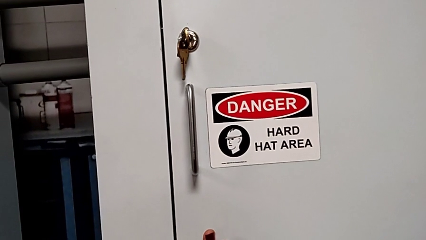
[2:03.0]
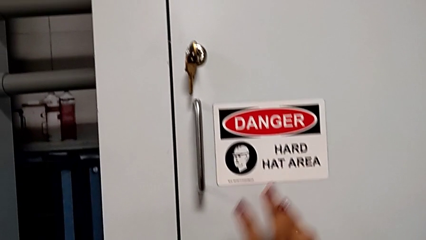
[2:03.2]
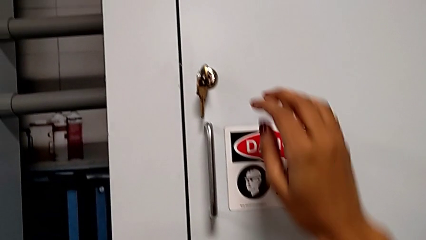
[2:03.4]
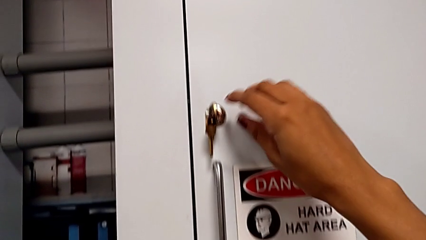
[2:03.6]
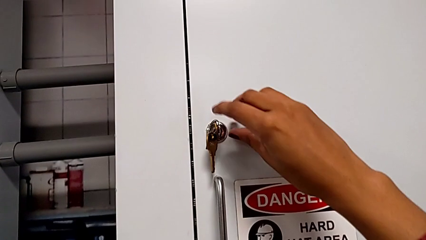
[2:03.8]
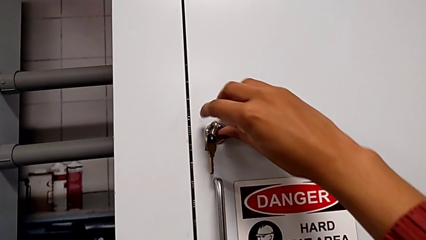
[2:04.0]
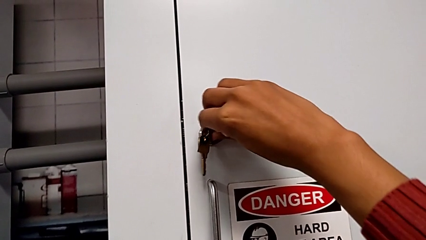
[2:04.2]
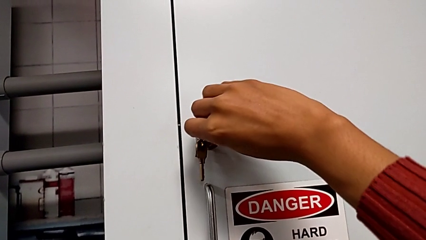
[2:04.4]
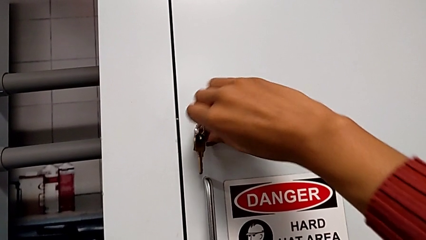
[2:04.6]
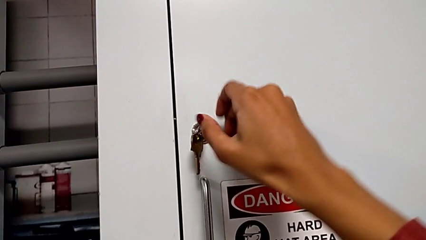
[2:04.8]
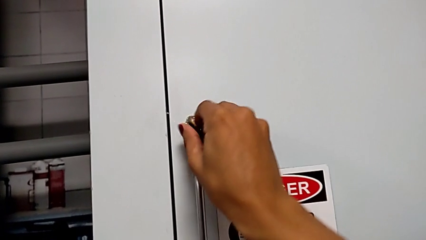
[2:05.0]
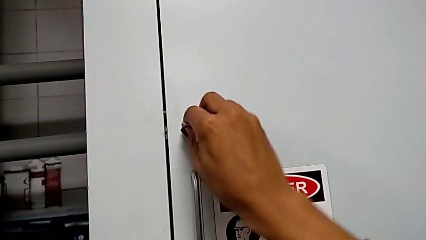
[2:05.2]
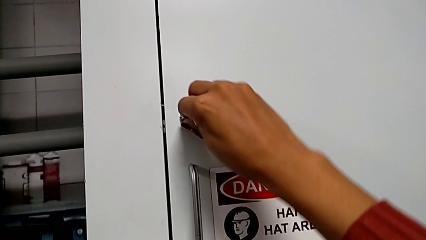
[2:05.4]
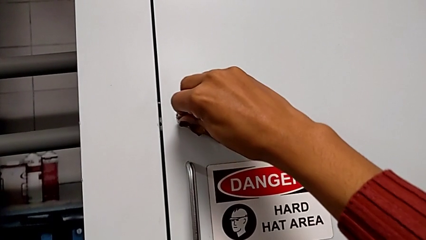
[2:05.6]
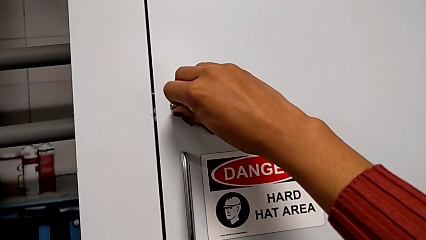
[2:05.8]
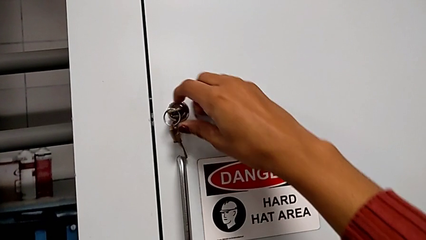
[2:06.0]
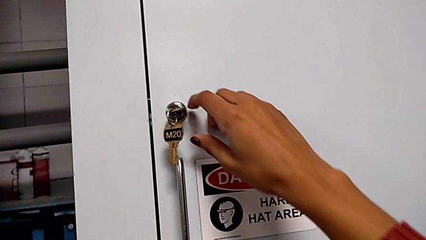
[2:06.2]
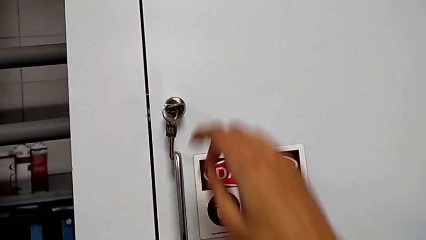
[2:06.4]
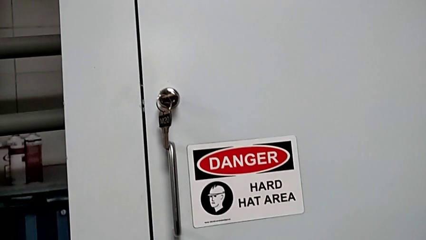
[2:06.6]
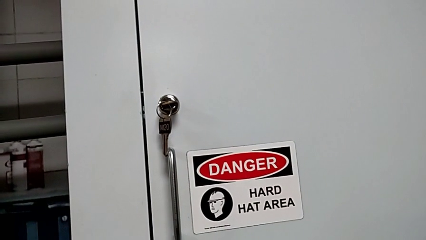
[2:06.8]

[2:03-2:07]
The camera wearer is locking the door. They lock the front panel door.

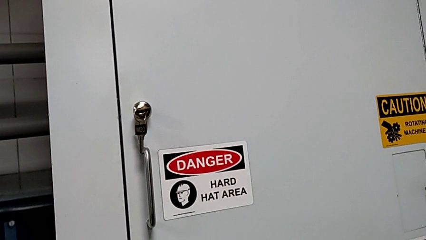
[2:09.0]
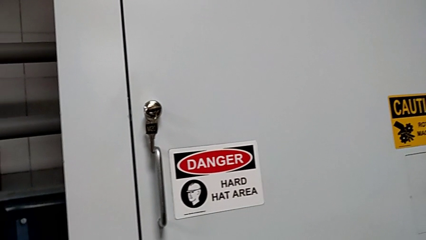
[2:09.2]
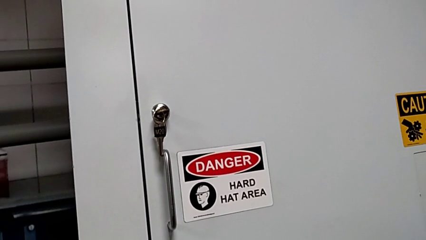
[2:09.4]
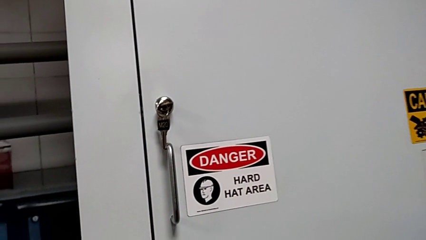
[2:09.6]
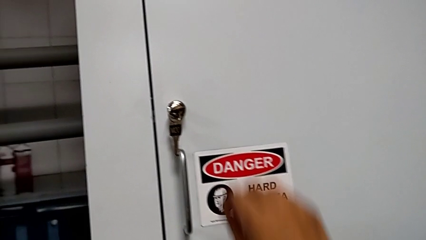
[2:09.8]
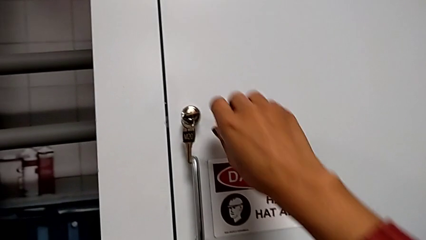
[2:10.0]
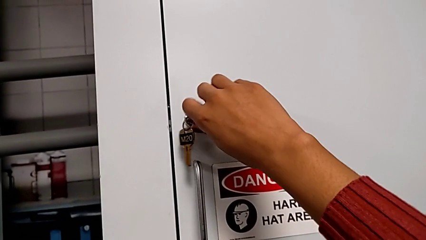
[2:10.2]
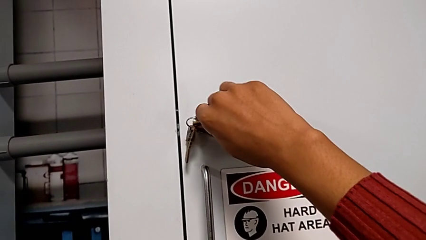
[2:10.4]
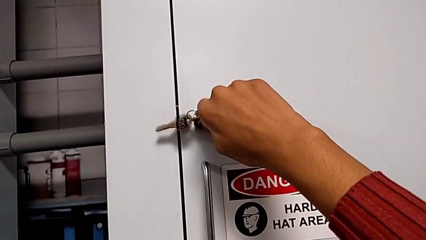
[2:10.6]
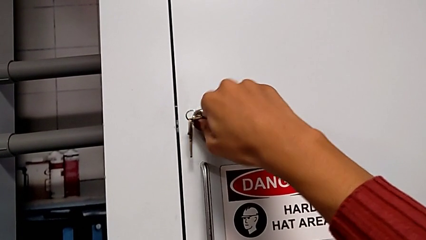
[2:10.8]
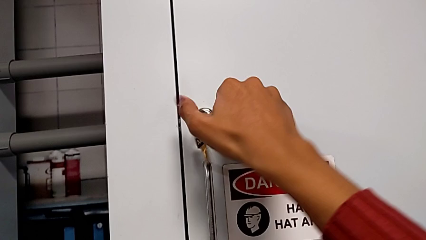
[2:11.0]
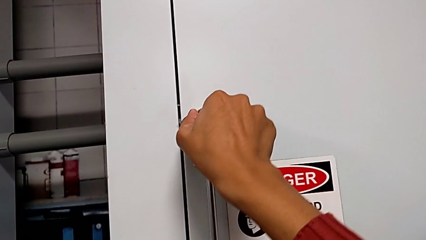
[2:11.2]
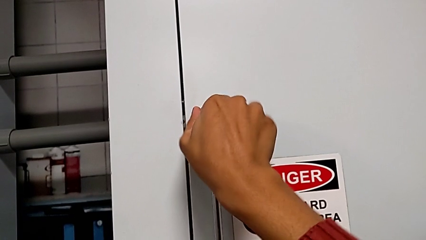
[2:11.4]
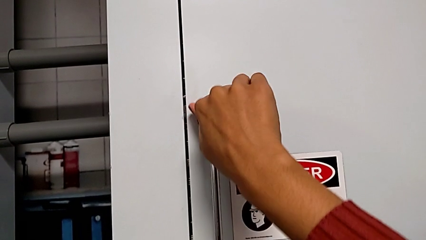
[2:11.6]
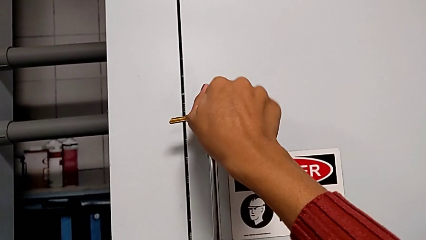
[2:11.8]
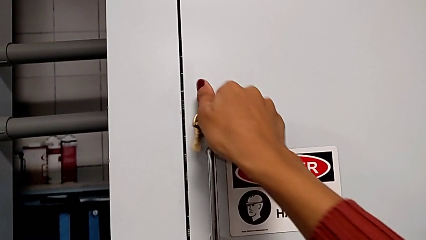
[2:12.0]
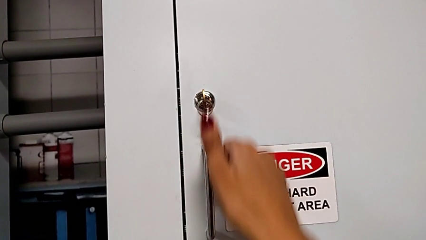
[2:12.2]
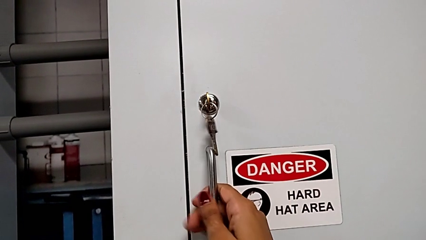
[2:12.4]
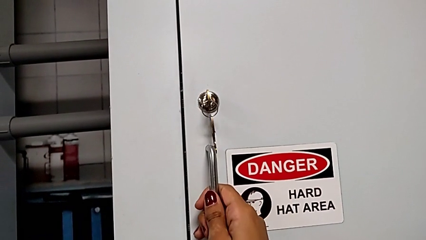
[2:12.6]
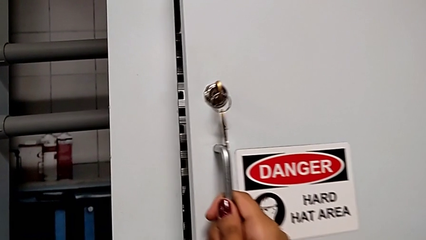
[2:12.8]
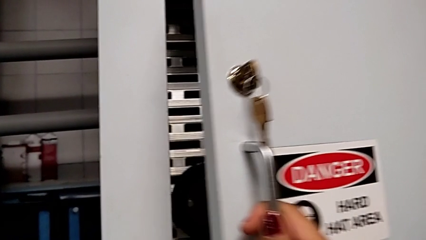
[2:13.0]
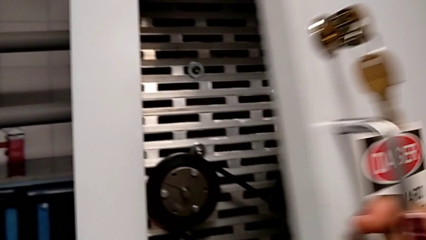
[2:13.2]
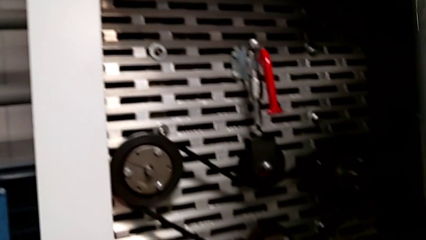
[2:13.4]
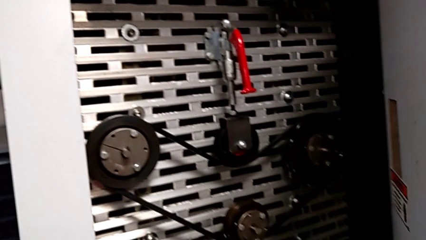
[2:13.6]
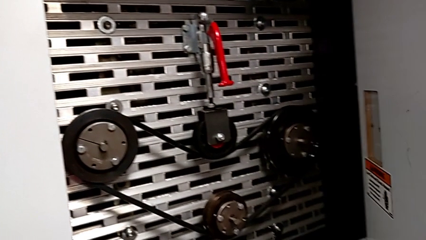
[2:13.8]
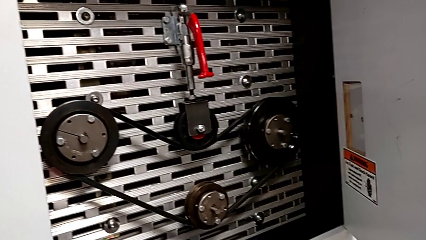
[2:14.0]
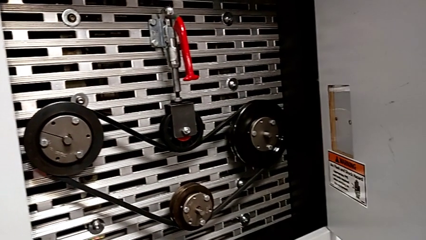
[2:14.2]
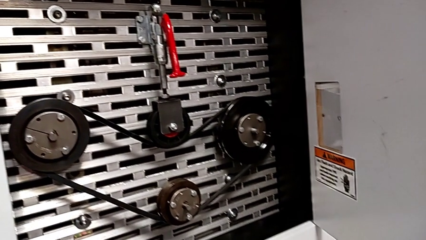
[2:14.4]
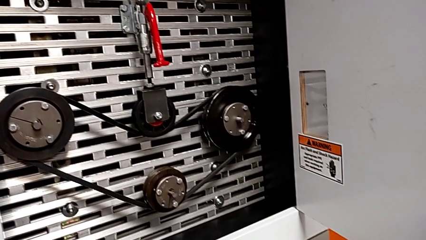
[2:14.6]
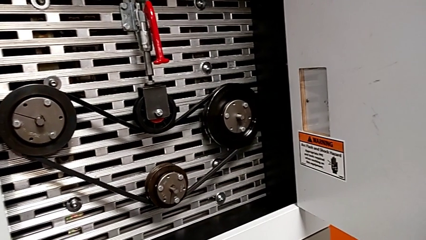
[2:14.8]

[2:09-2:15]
The camera wearer opens the front panel door. They unlock the front panel door and open it.

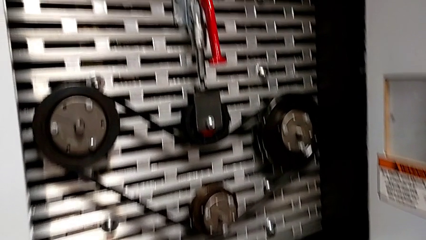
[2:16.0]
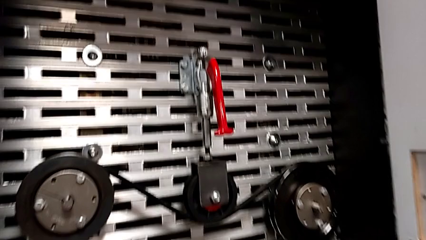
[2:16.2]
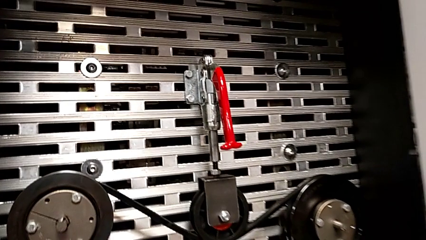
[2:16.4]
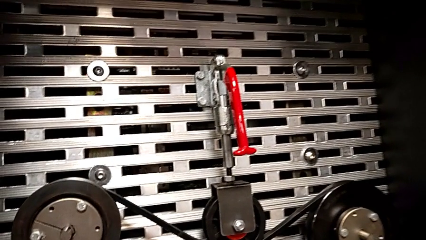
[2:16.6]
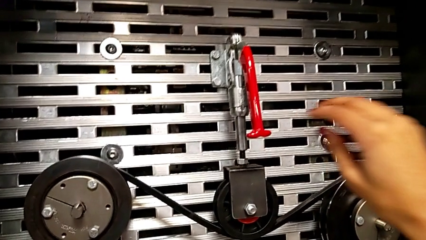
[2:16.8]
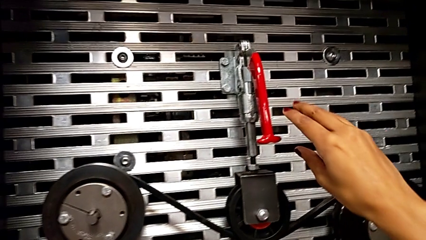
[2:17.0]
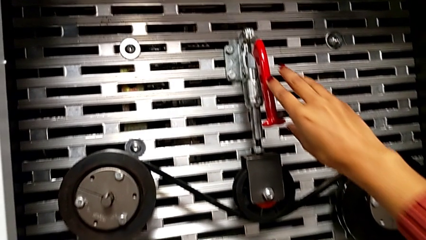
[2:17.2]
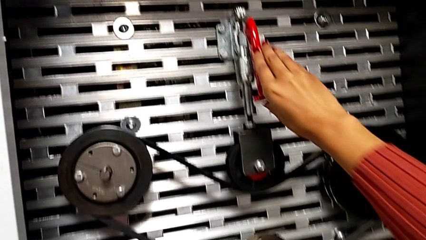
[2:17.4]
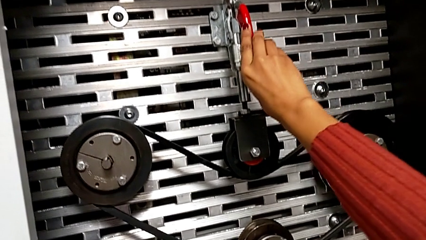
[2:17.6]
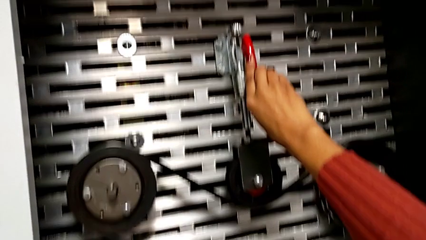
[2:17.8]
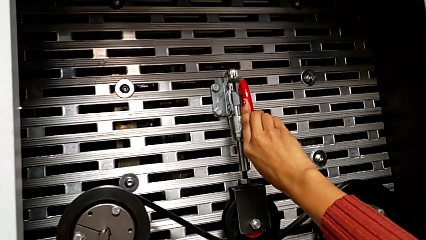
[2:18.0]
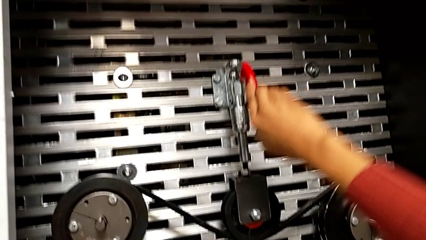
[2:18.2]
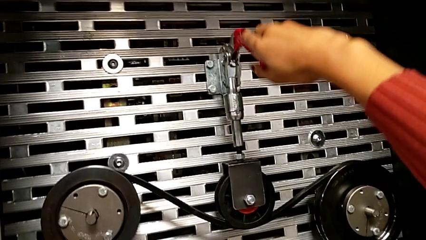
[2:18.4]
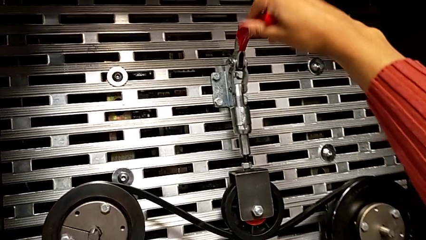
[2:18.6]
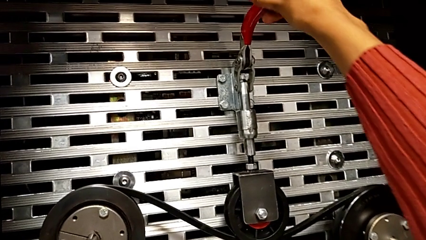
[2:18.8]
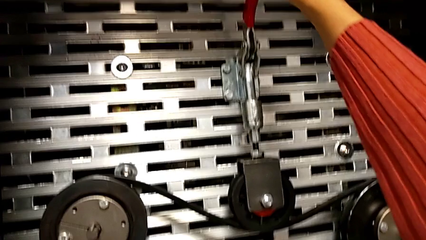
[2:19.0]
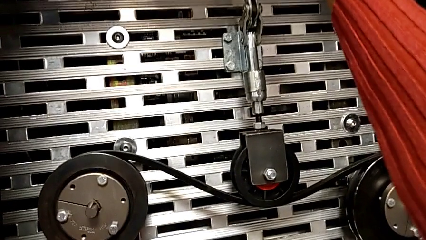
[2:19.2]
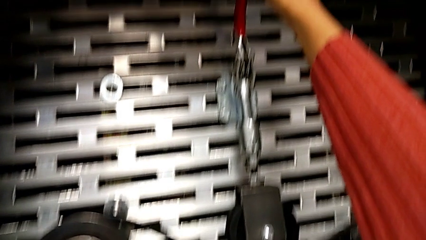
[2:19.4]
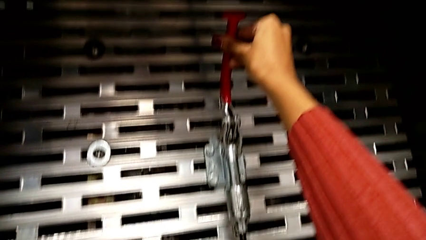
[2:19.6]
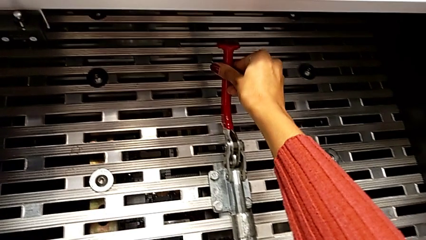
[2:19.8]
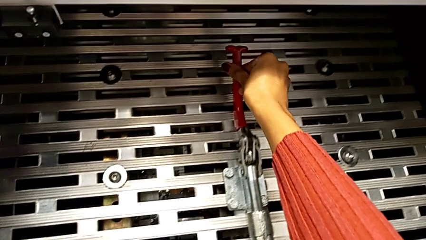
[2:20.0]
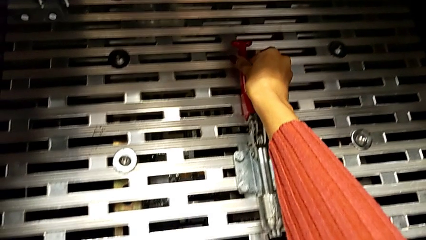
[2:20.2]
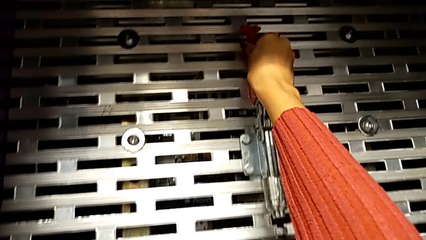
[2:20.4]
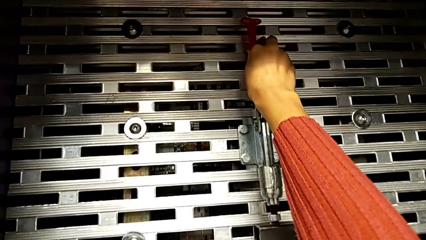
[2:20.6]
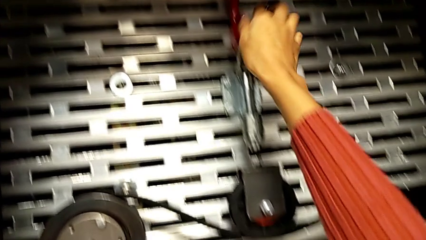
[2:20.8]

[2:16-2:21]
The camera wearer pulls up the red lever. They approach the red lever and pull it.

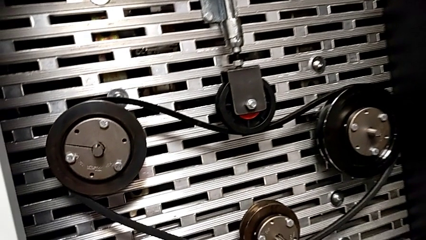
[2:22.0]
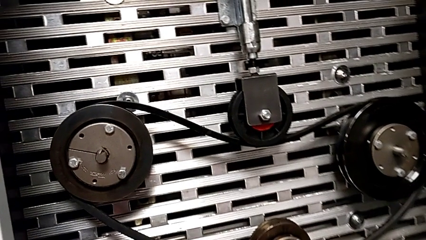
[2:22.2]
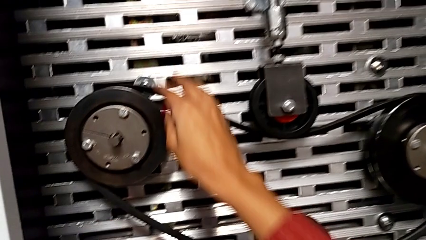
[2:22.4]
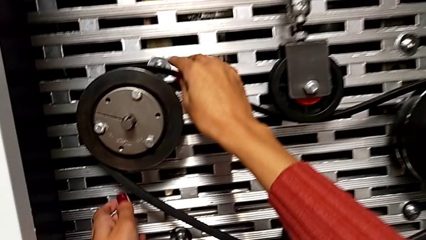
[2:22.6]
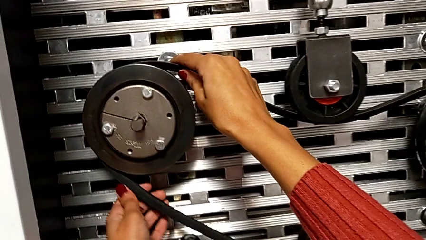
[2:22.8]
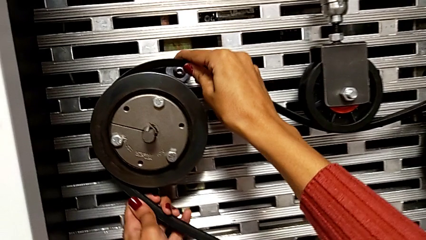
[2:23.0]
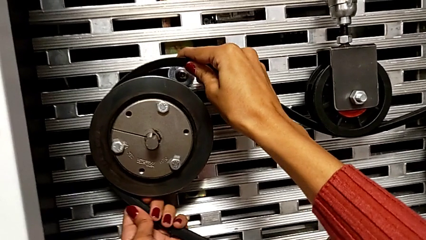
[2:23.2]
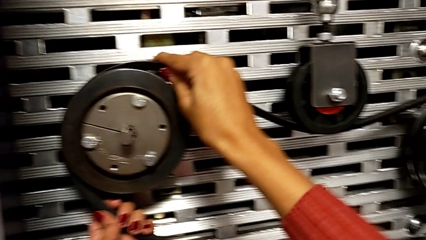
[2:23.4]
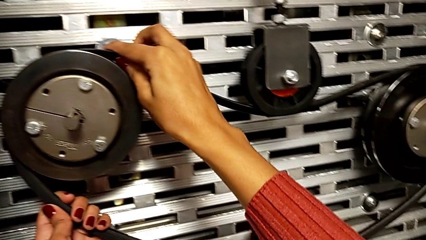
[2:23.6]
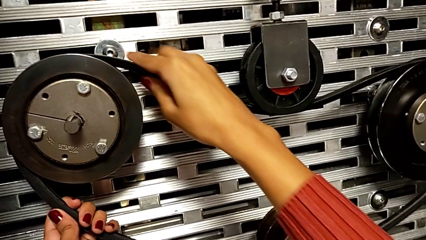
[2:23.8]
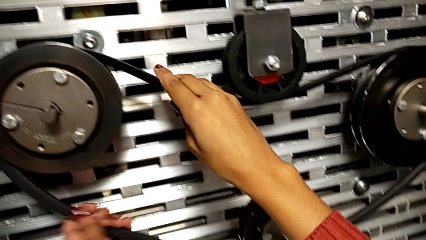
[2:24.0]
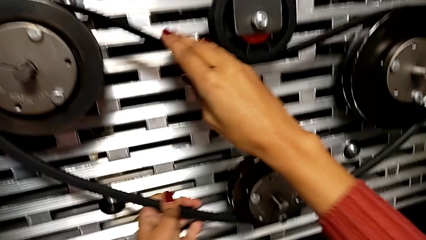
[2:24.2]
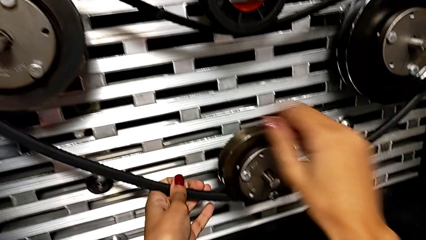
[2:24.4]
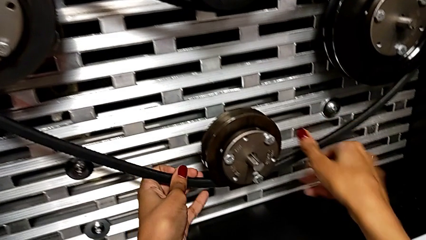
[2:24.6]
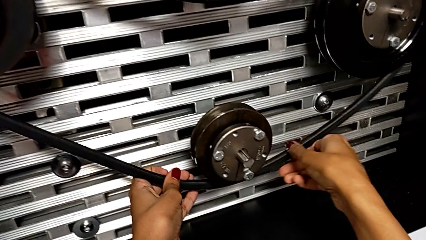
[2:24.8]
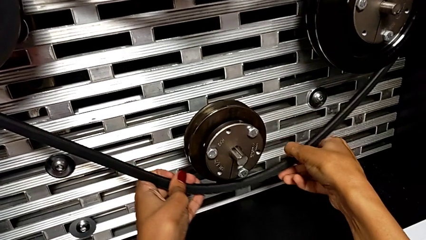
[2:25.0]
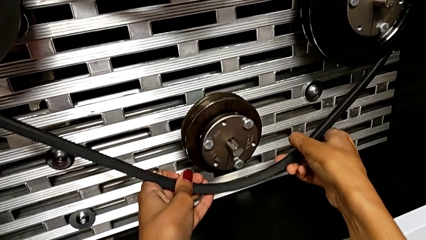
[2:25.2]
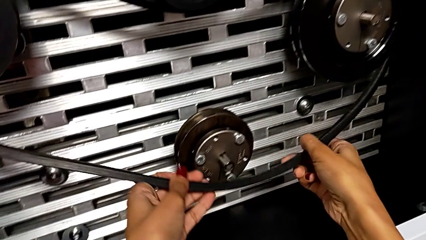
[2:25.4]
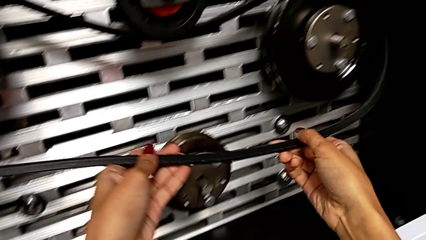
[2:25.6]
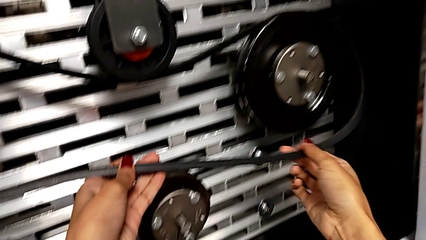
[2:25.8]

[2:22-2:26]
The camera wearer is removing the belt. They begin to withdraw the new belt.
